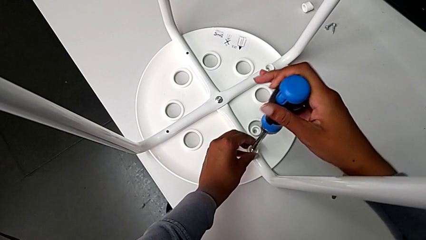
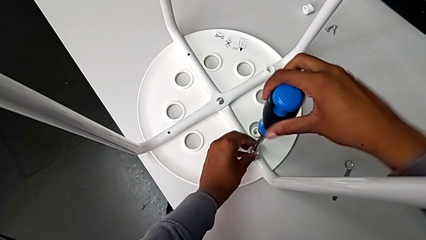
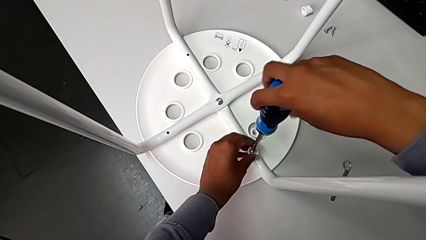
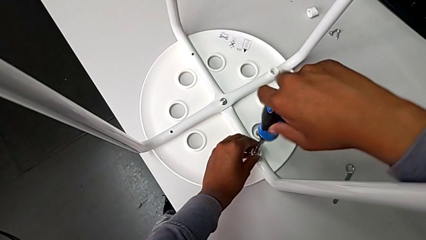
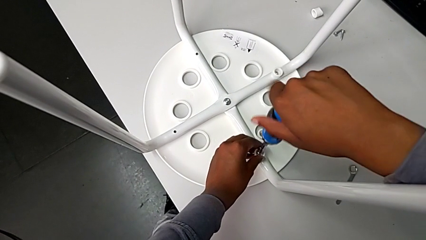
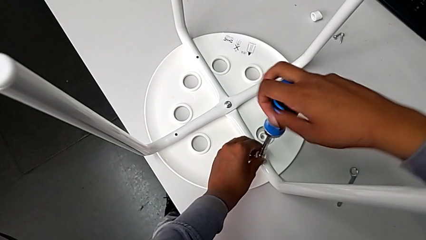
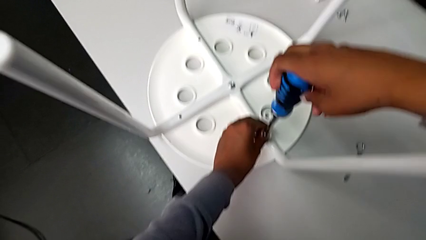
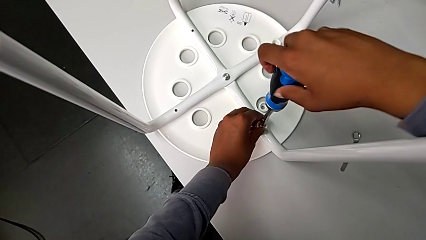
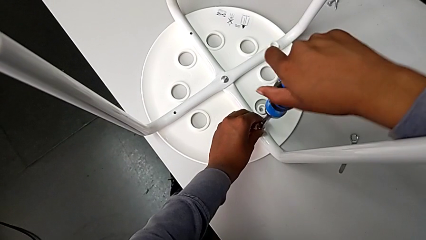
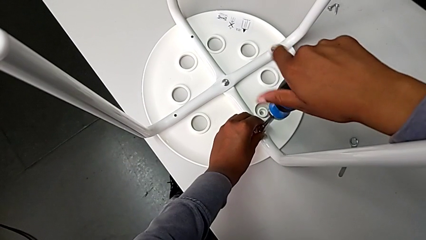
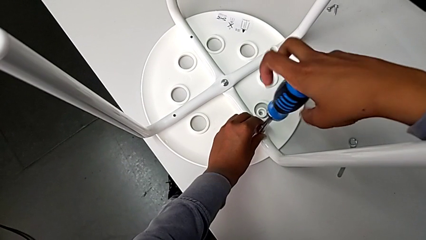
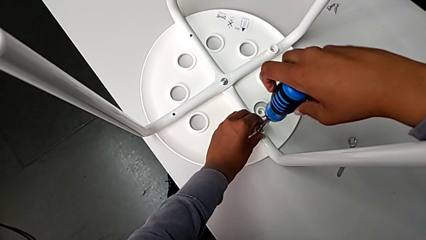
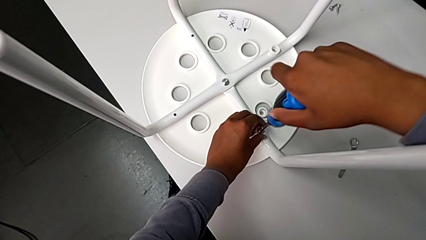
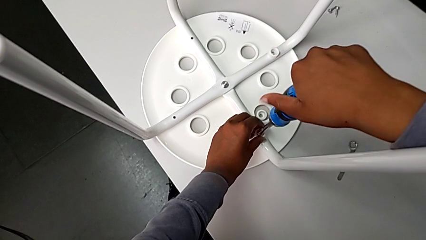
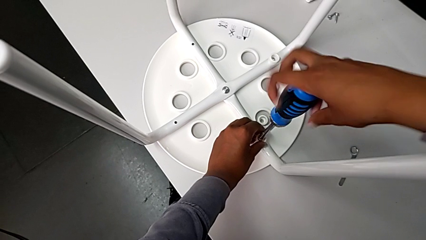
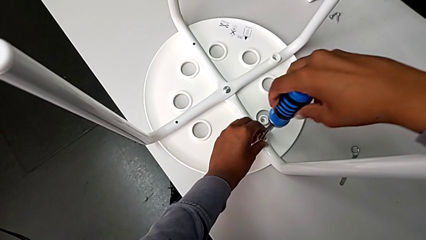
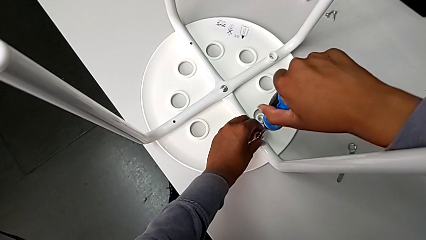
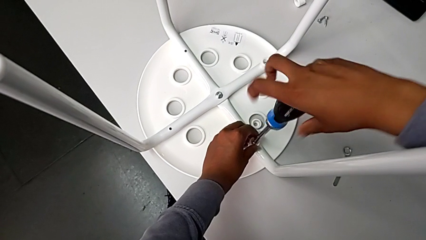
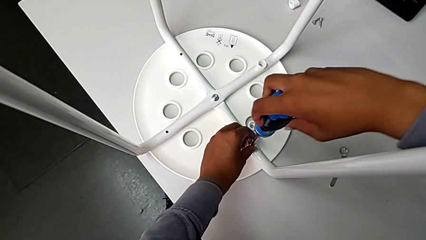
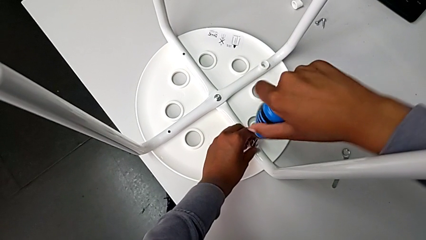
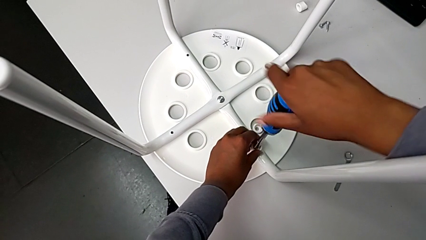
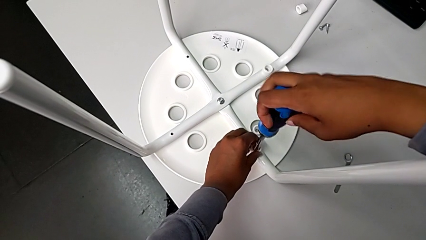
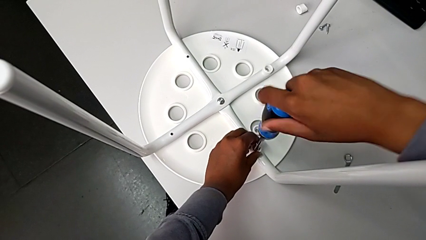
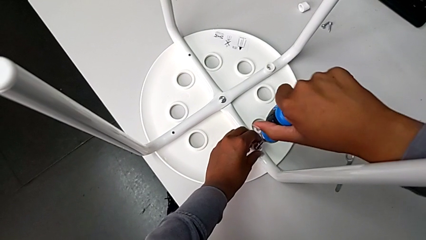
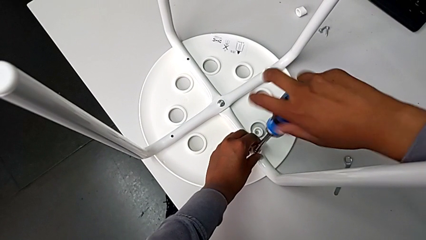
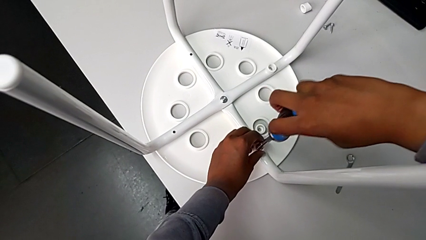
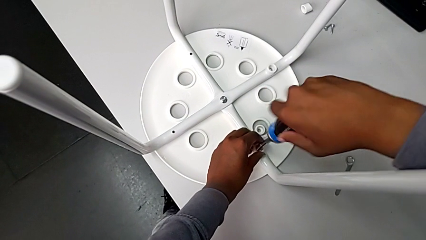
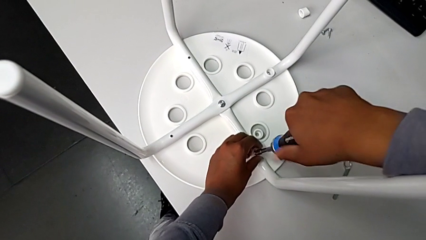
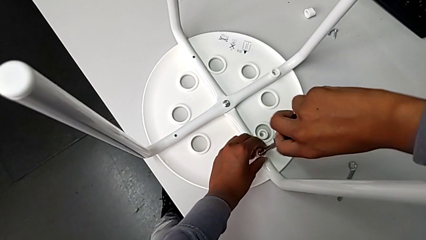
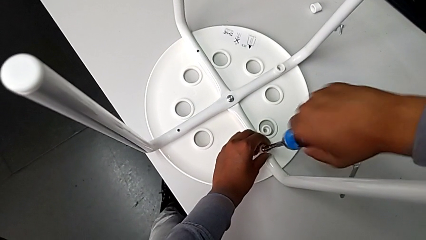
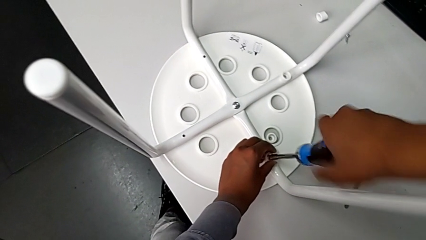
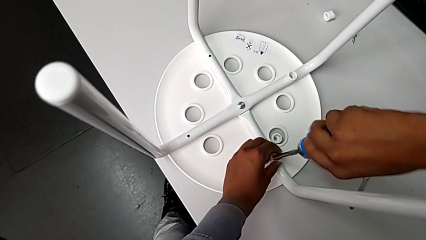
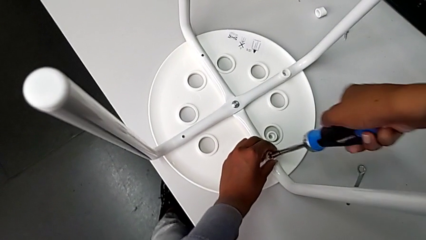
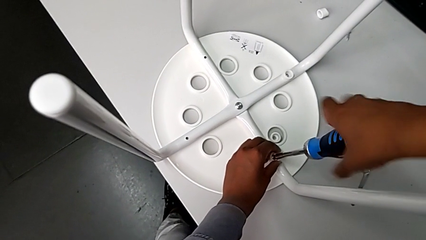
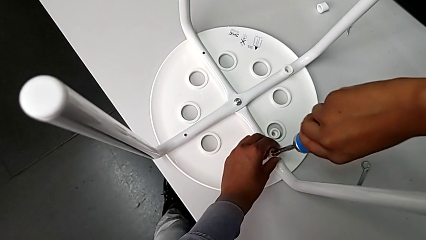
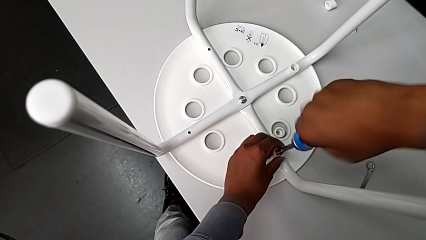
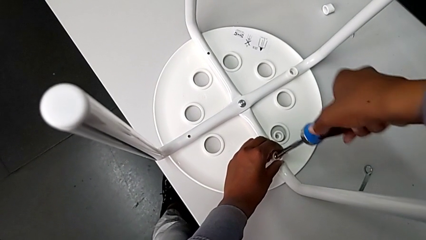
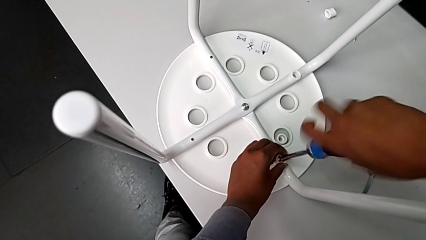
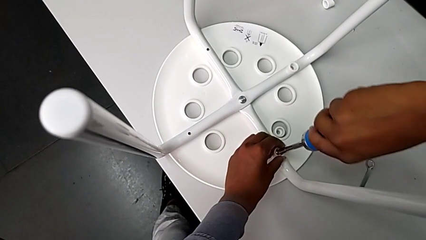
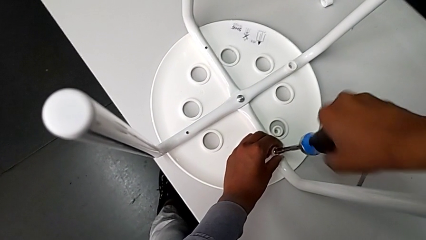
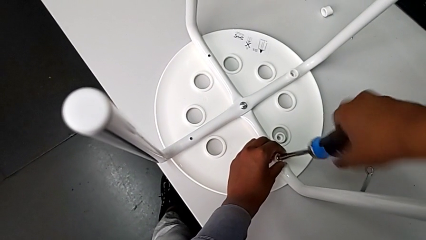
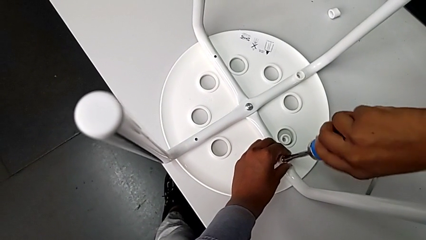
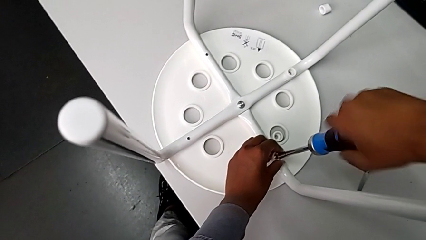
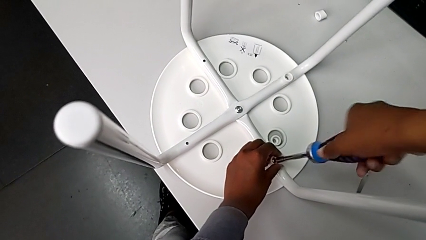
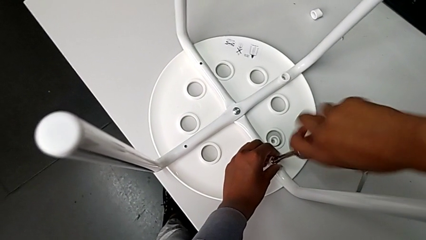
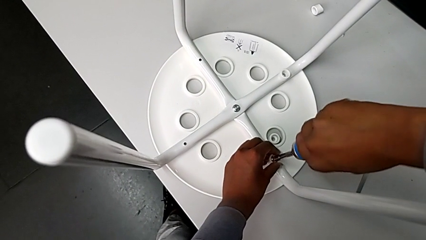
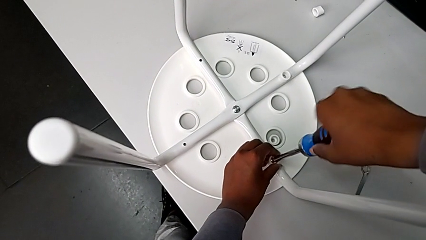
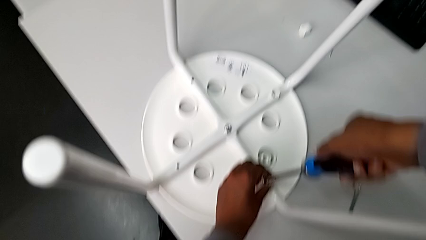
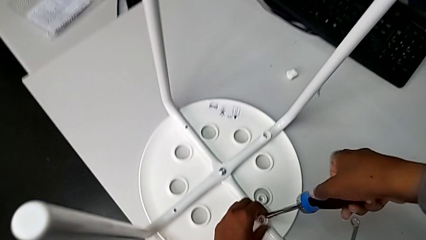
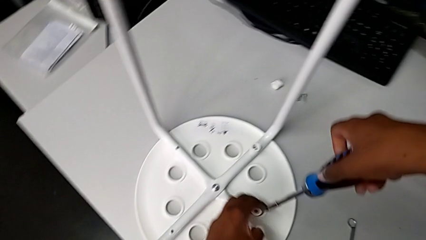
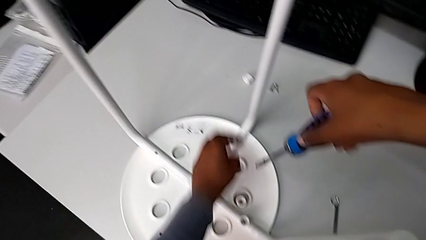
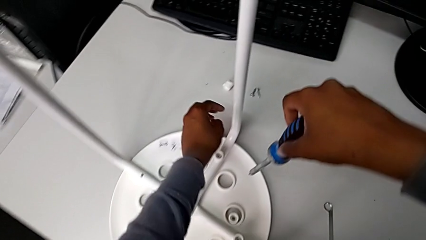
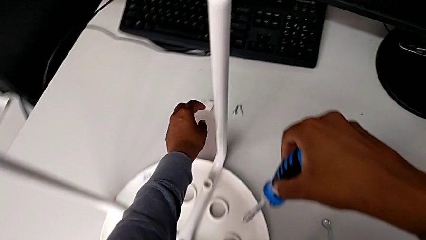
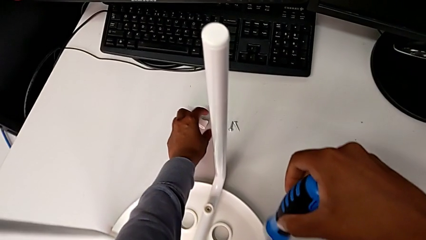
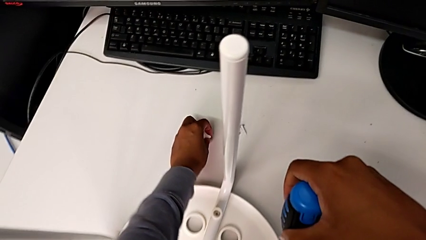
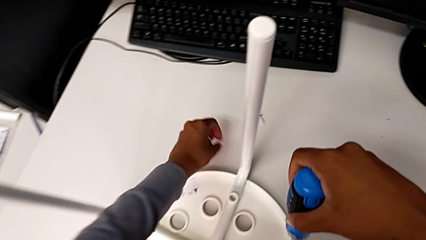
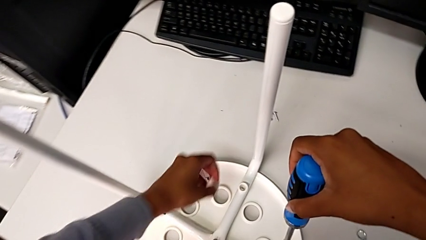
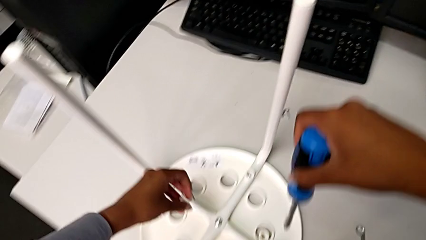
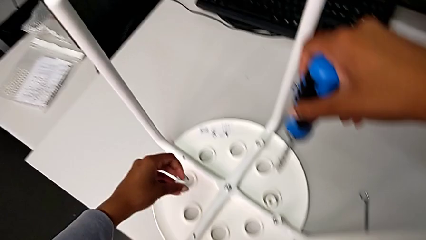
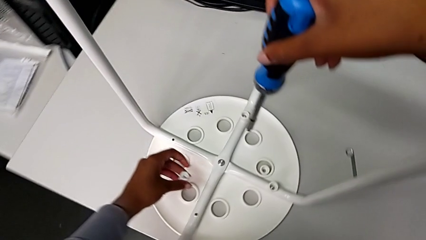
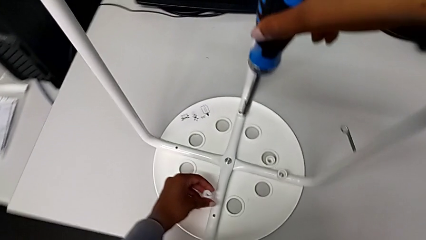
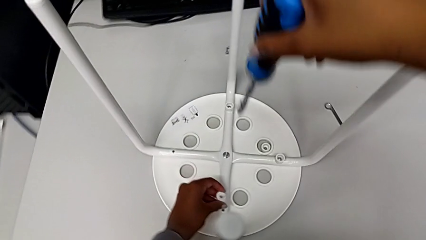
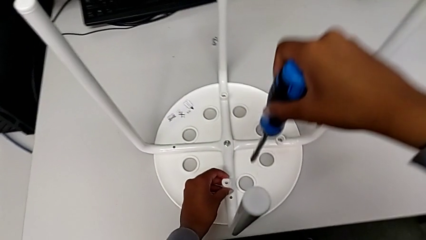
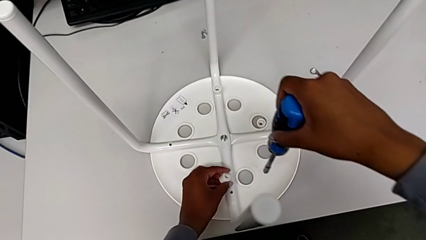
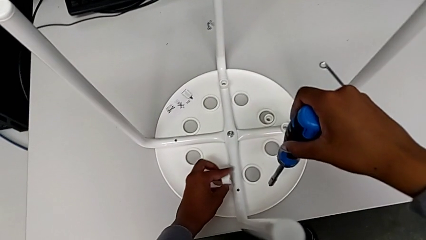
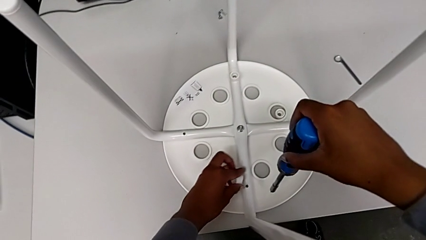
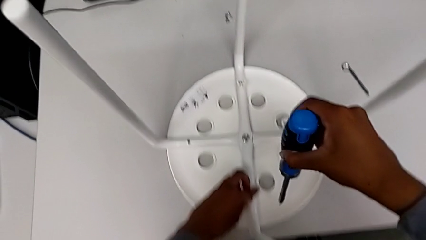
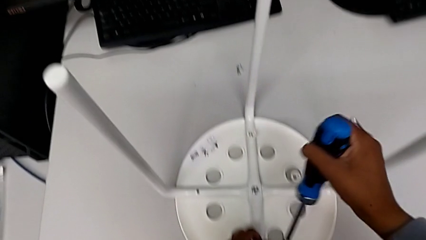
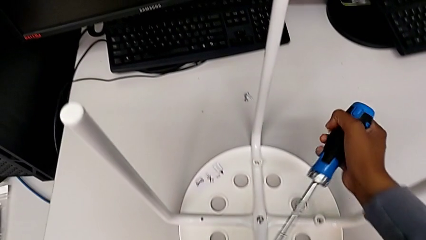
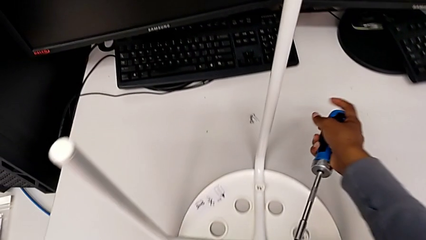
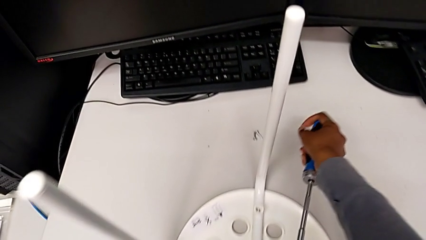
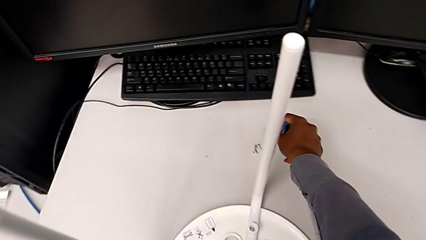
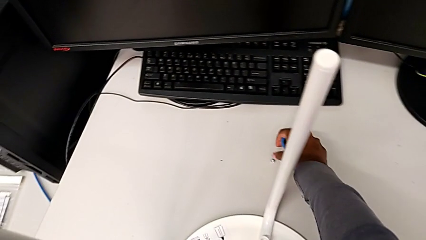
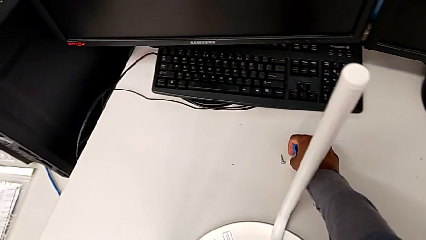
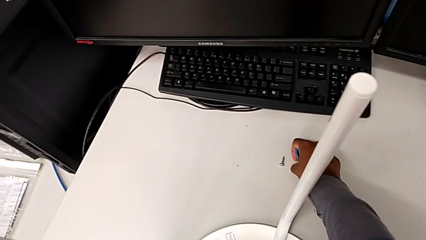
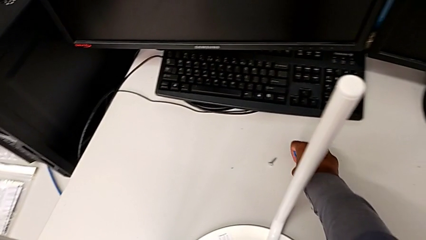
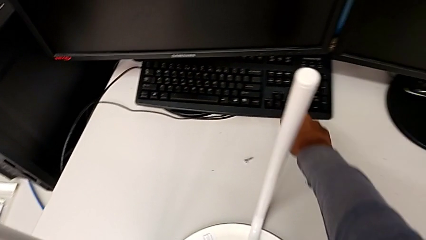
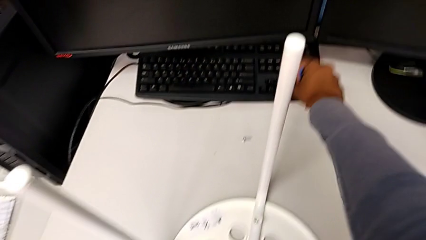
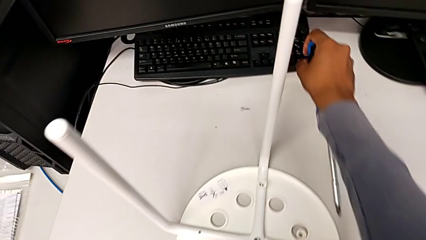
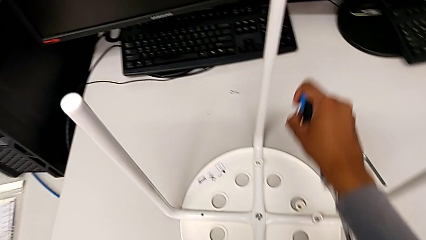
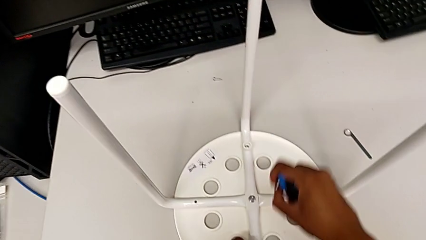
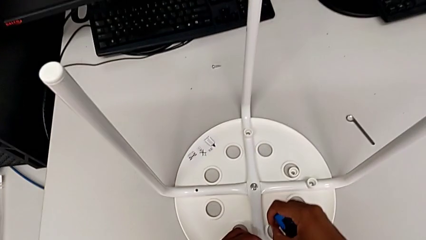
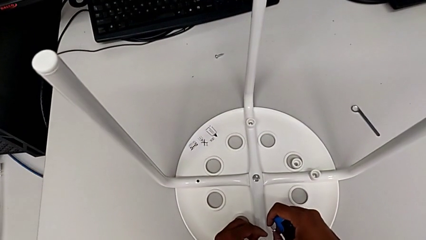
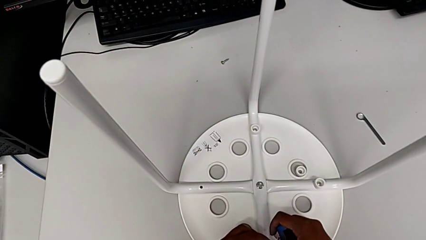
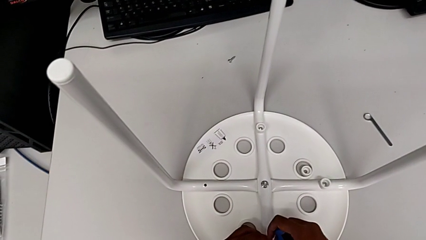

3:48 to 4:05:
The camera wearer is assembling the seat and its legs. They screw the screw, withdraw the screwdriver, grab the washer, rotate it and grab the screw.
